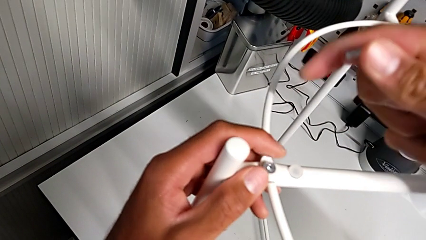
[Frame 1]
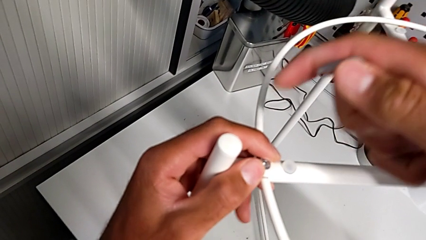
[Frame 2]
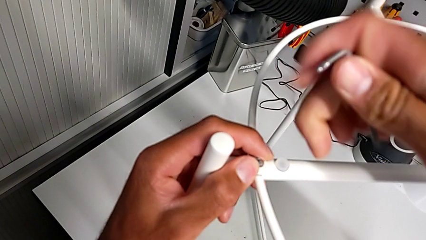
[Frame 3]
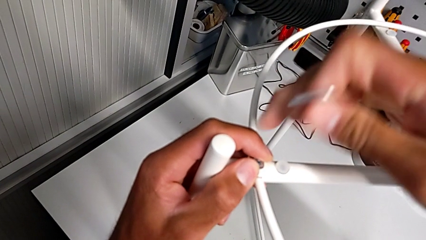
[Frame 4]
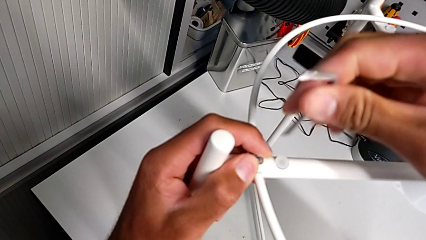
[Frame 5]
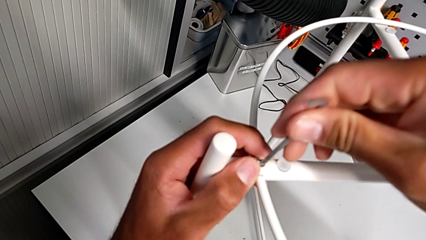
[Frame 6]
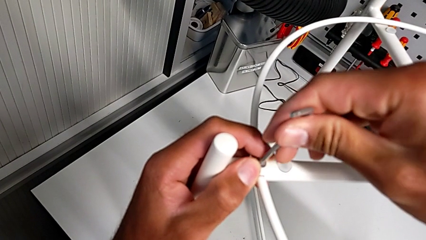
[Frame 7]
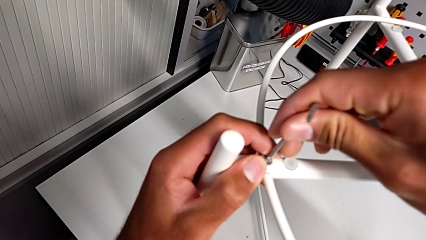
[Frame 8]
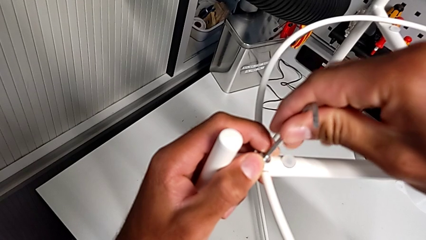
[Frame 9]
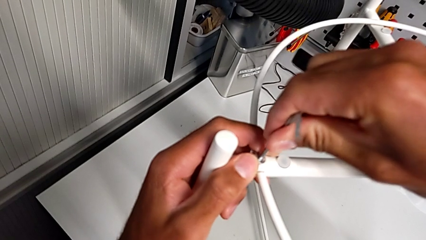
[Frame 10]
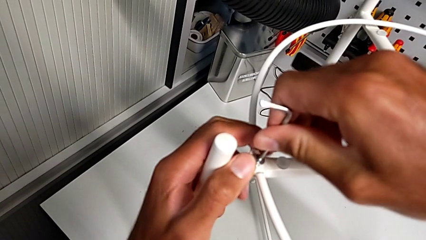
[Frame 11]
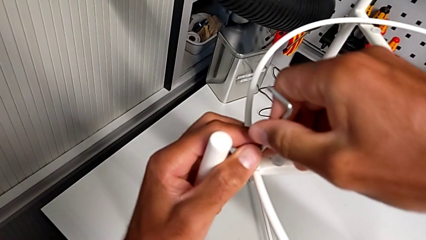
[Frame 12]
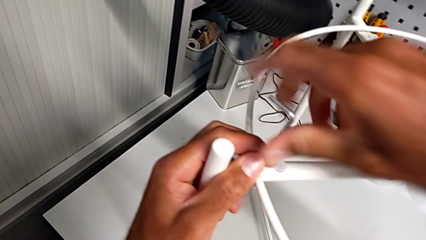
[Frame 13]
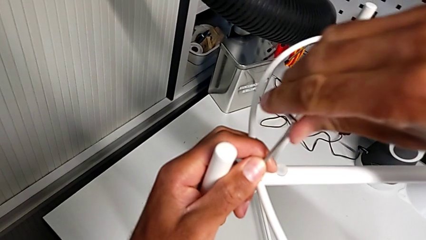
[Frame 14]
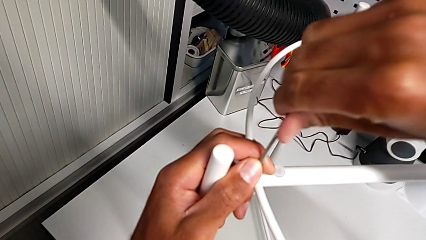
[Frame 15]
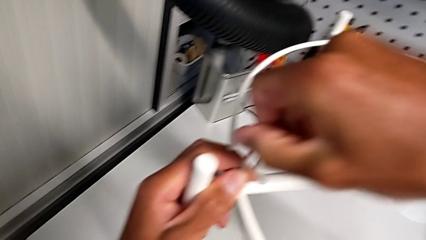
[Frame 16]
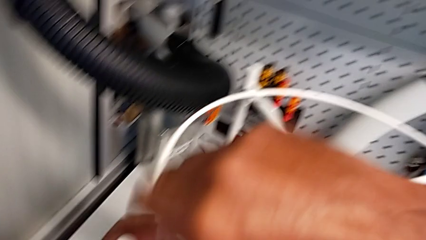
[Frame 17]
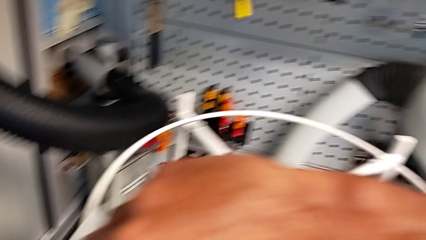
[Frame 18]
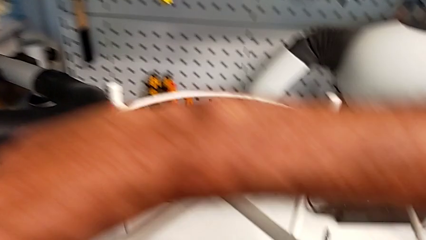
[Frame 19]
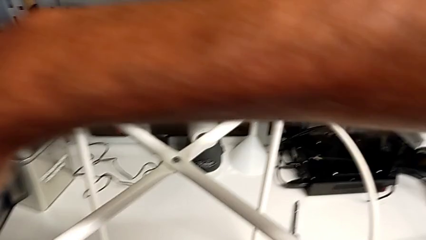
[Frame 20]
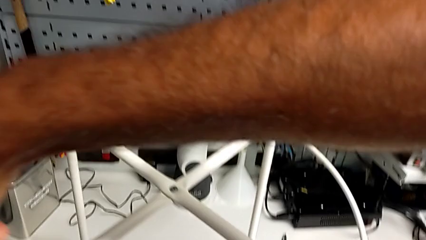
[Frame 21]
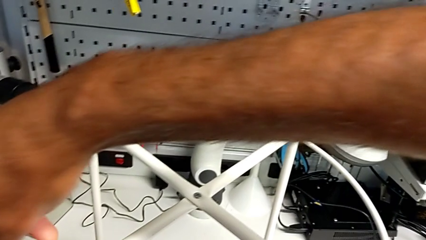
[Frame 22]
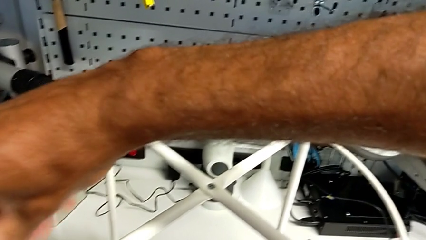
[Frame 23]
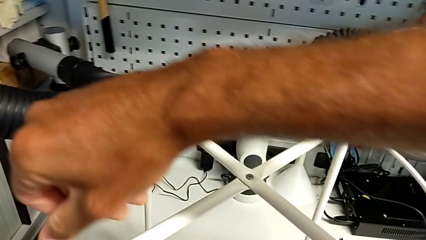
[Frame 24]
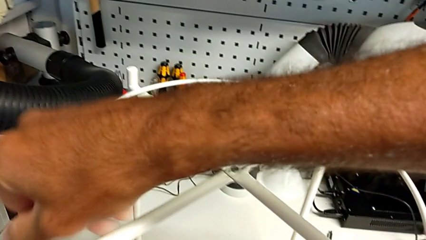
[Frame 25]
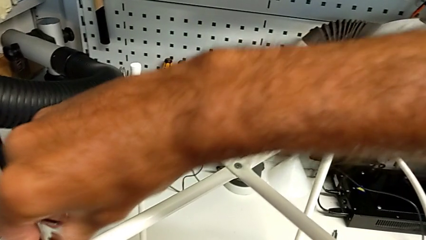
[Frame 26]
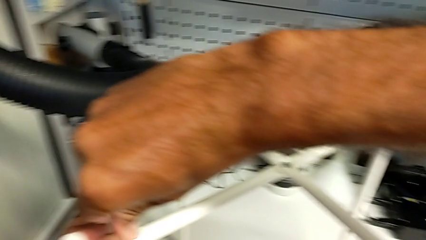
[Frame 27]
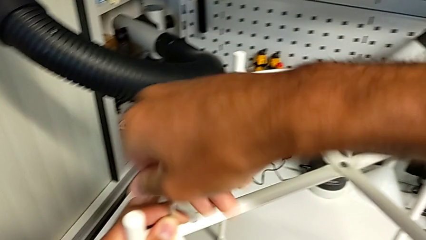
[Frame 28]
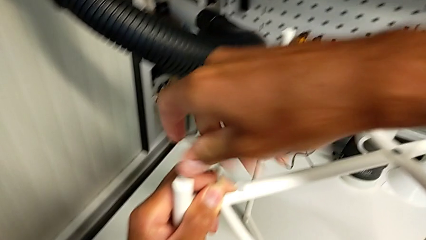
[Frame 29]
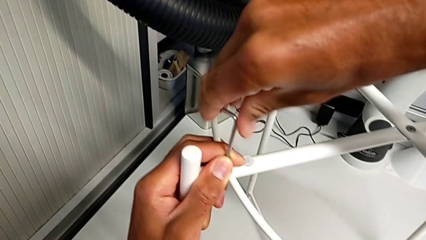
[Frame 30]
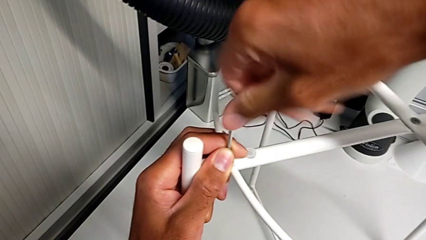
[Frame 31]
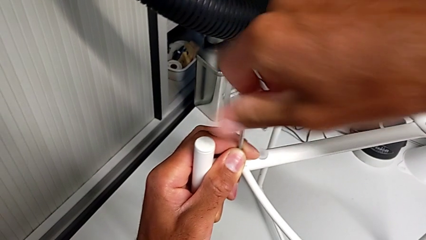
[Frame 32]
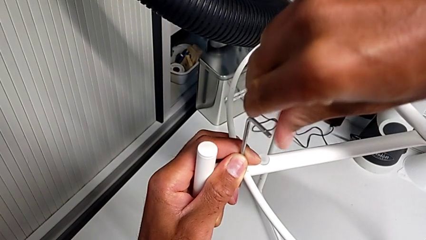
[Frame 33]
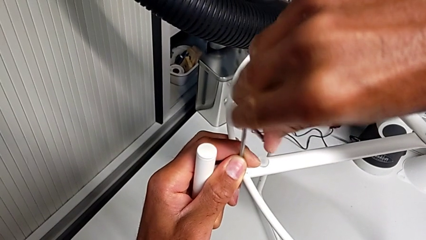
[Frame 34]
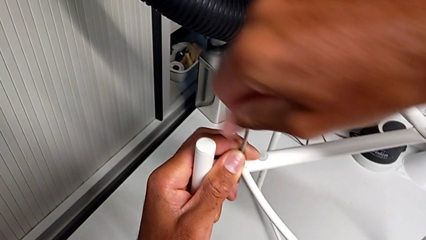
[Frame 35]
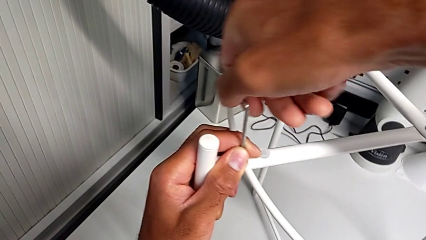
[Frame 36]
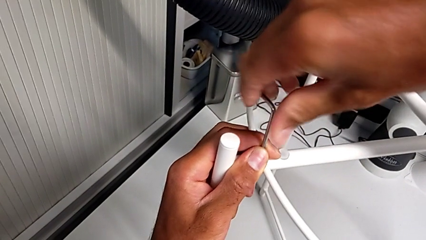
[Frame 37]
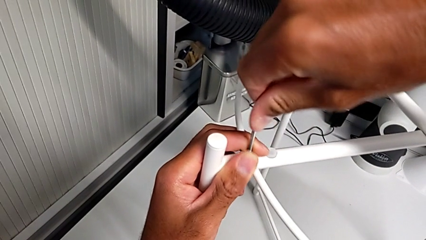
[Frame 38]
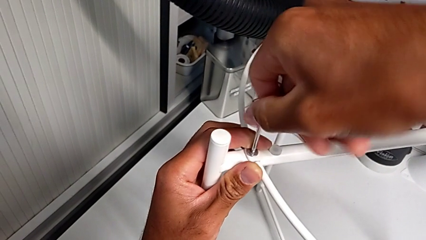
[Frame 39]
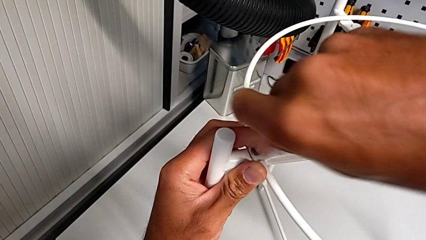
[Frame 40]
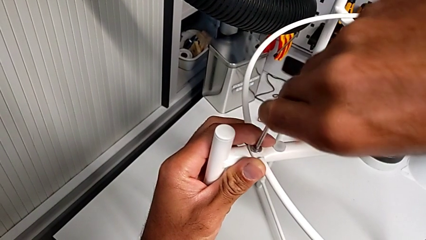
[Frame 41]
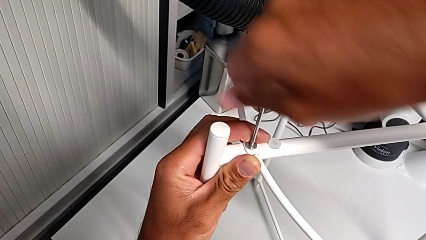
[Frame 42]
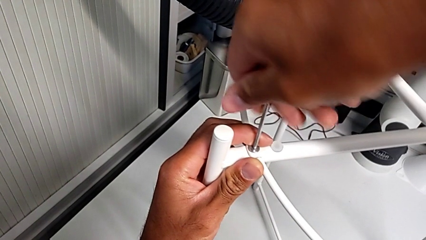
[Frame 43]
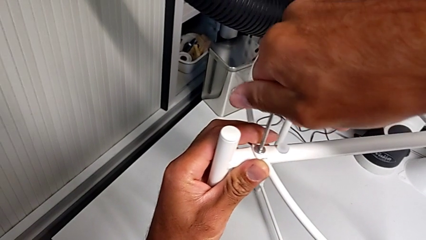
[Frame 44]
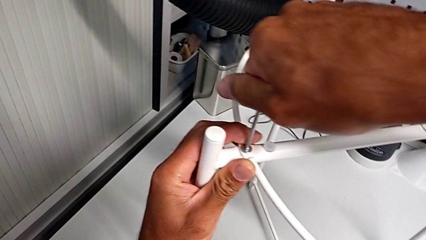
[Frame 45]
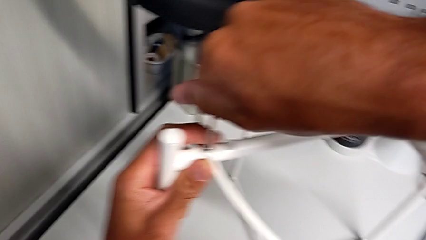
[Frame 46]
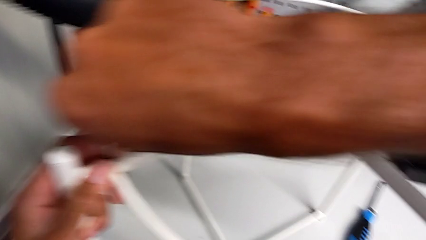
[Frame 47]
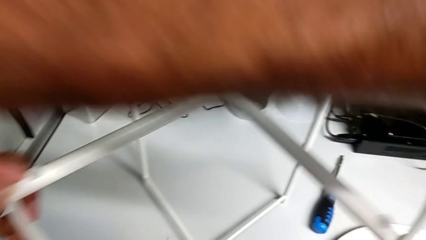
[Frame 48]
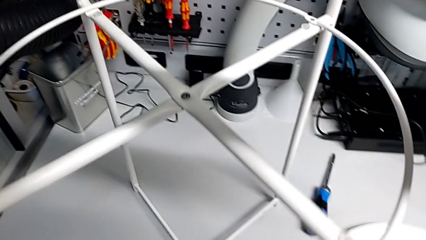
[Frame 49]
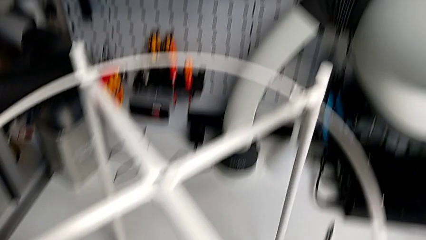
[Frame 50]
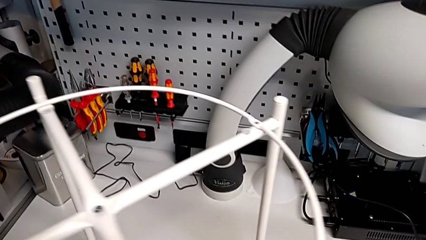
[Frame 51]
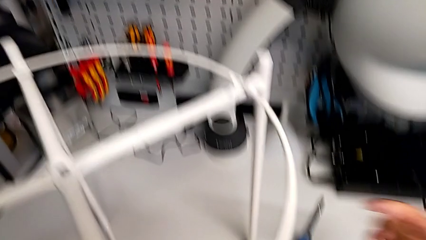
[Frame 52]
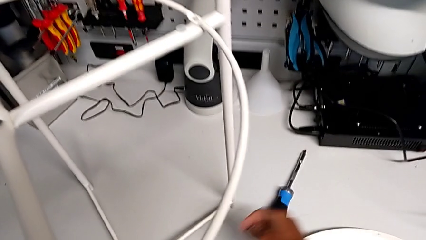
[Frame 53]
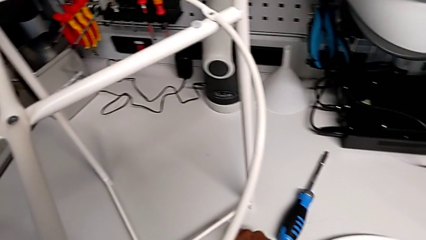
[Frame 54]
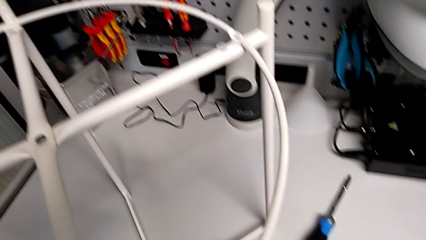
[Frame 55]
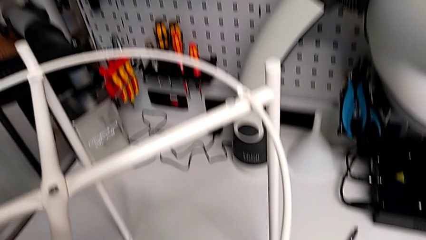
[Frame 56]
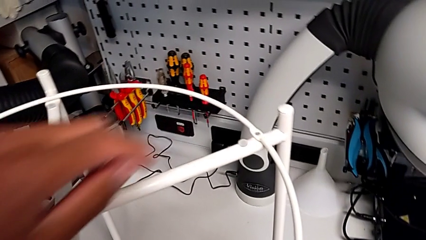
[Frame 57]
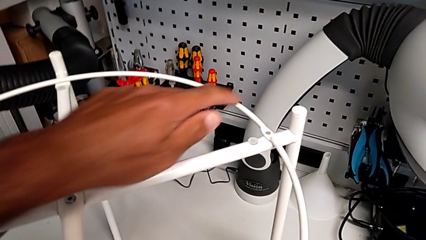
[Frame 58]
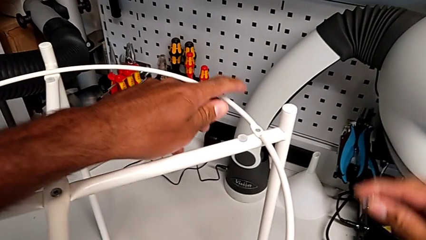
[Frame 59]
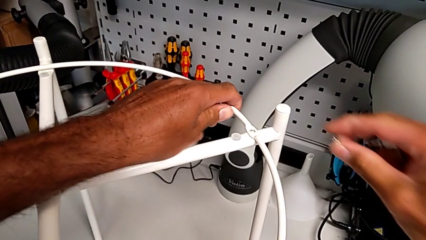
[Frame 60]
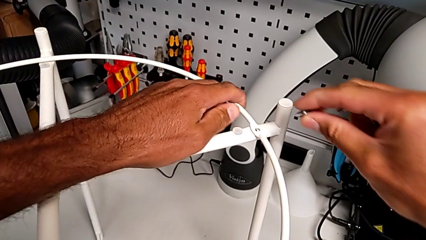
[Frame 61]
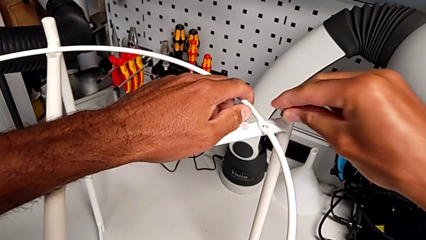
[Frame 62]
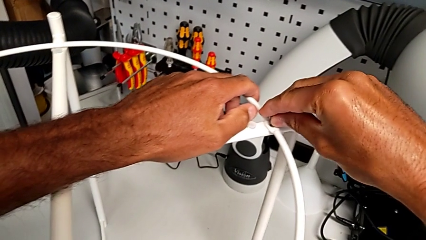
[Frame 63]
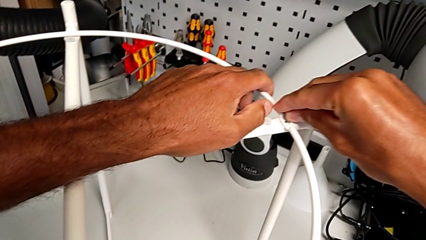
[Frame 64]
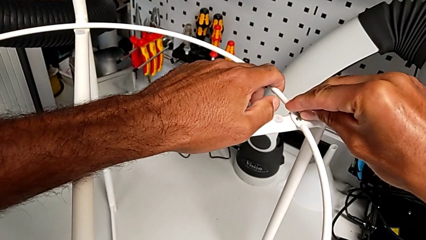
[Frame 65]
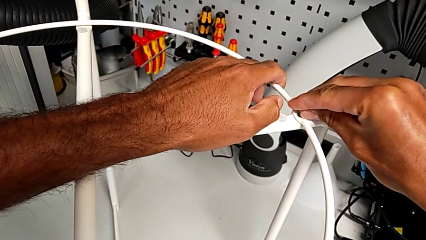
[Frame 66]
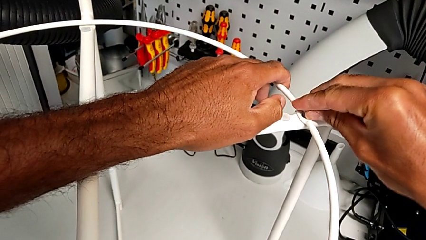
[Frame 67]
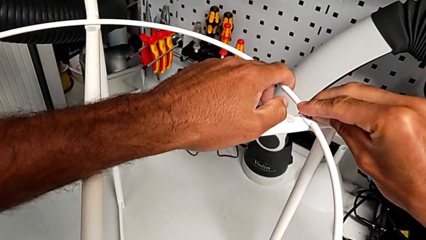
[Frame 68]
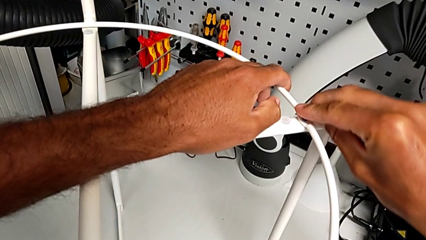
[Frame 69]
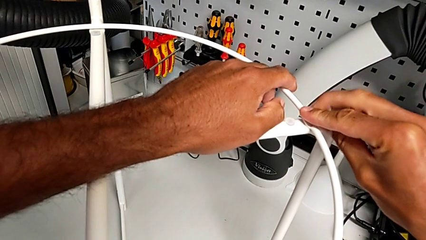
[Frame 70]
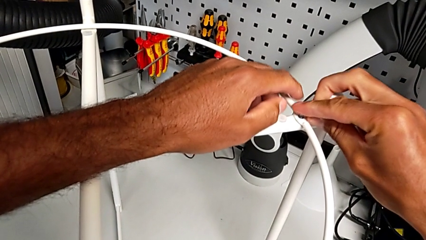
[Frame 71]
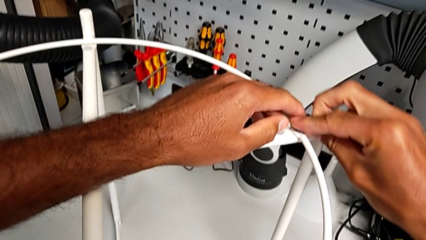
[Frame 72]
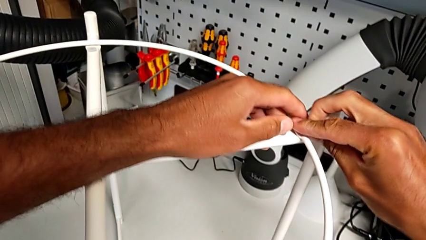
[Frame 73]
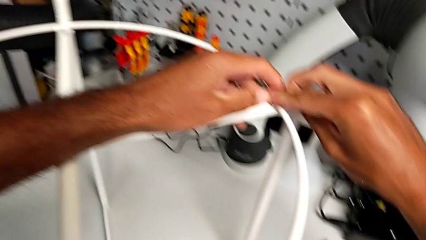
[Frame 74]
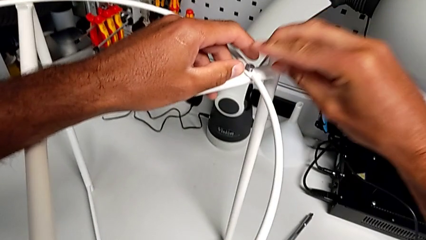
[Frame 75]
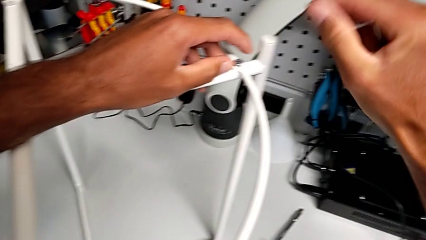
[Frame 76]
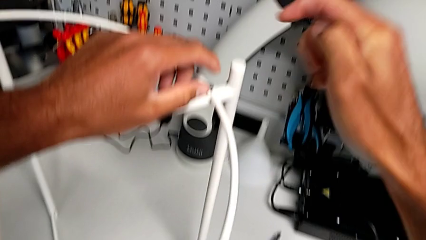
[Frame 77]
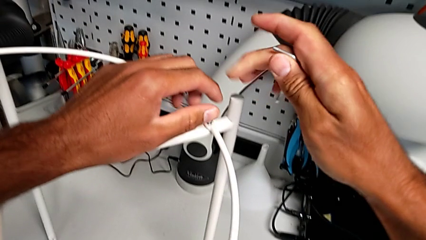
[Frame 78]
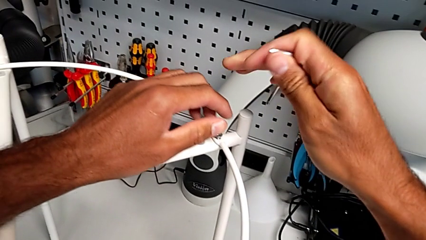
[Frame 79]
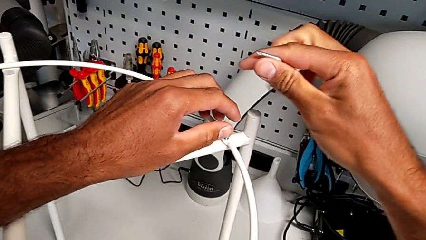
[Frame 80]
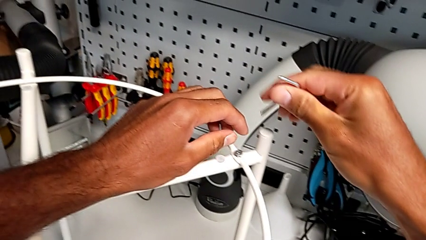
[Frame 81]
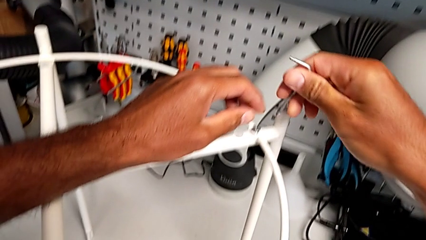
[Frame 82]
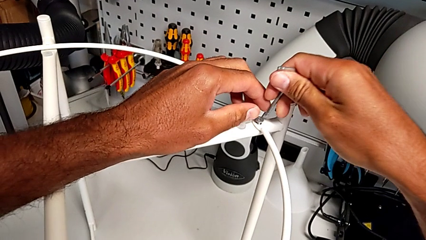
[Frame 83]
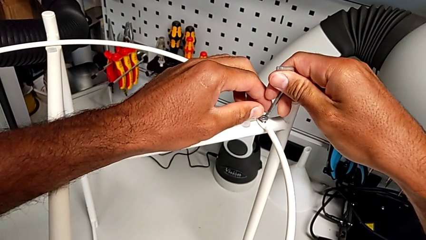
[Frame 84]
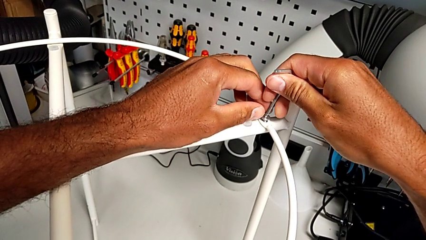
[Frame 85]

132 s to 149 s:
The camera wearer is assembling the circle. They insert the Allen wrench, screw the hex socket head, withdraw the Allen wrench, grab the hex socket head, align the circle, insert the hex socket head and insert the Allen wrench.
